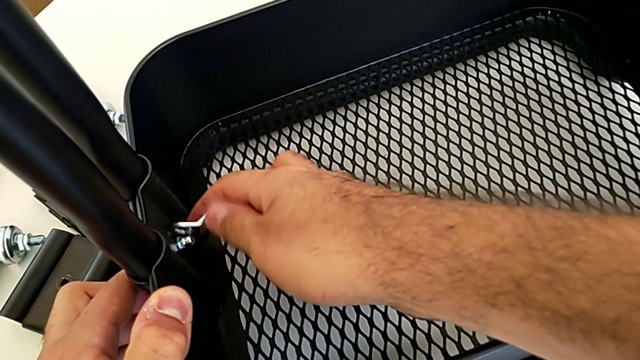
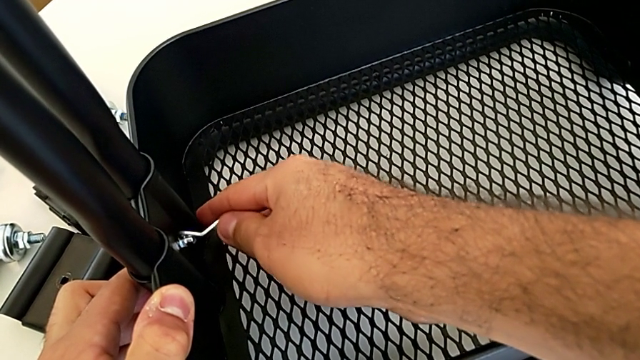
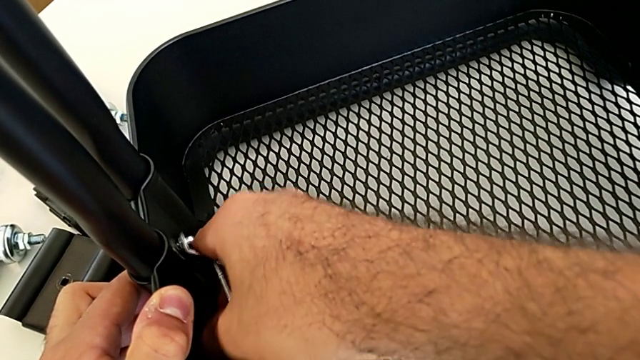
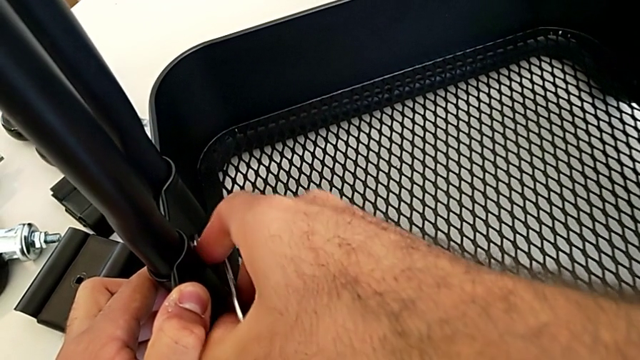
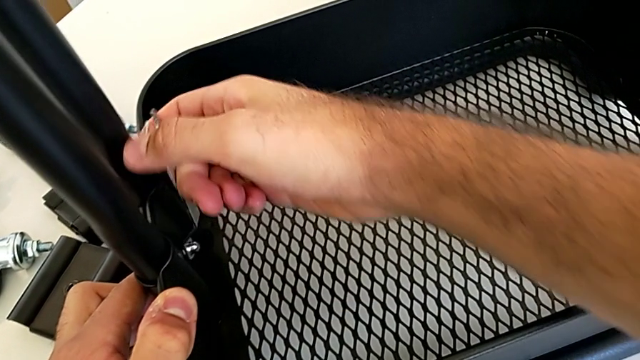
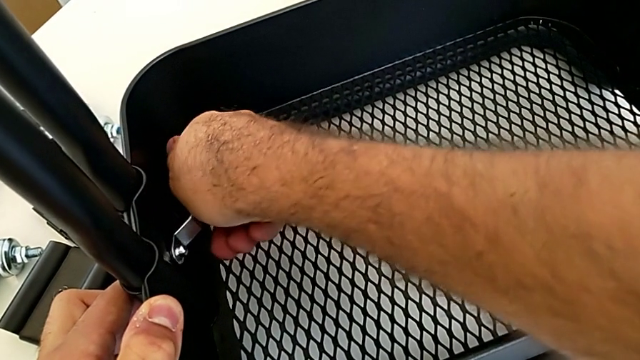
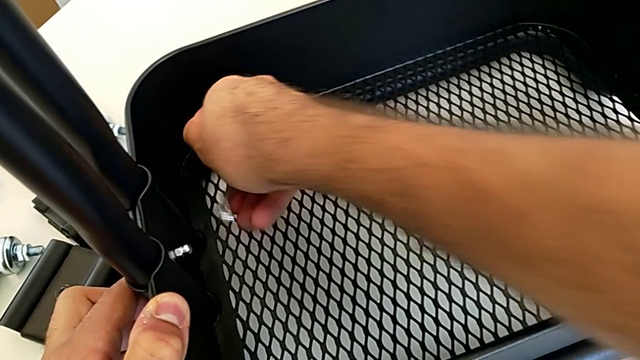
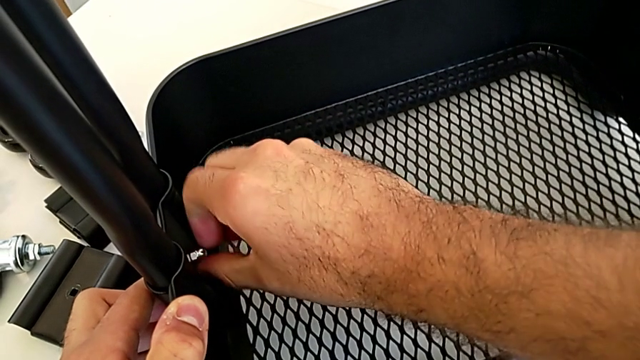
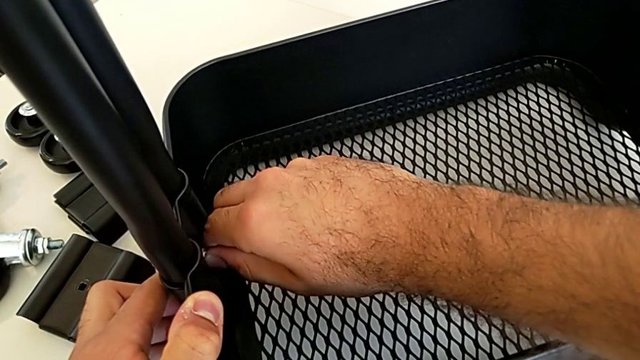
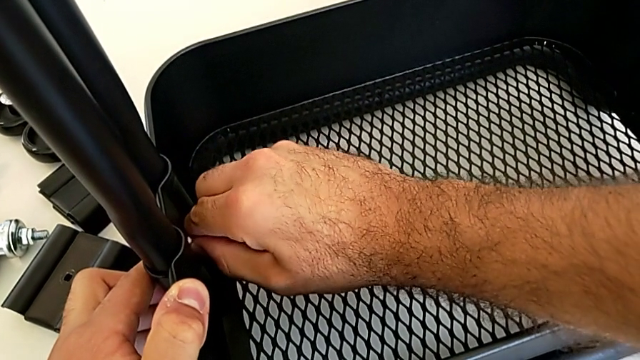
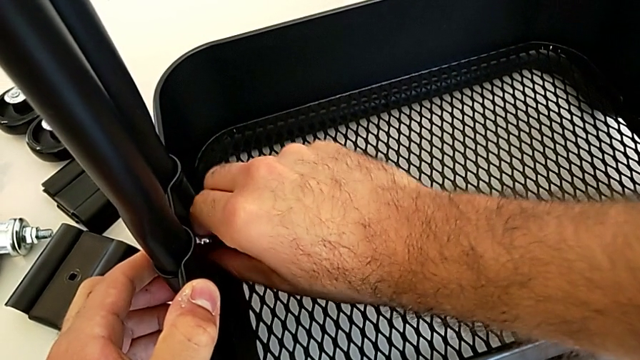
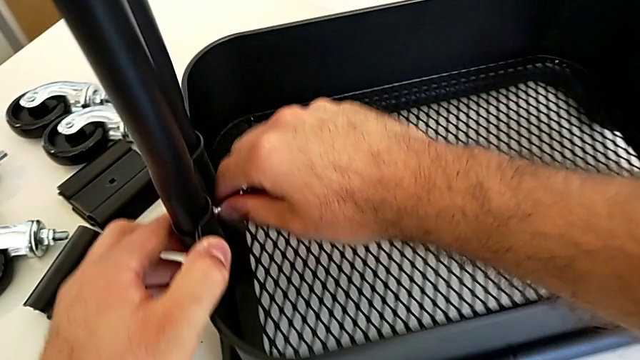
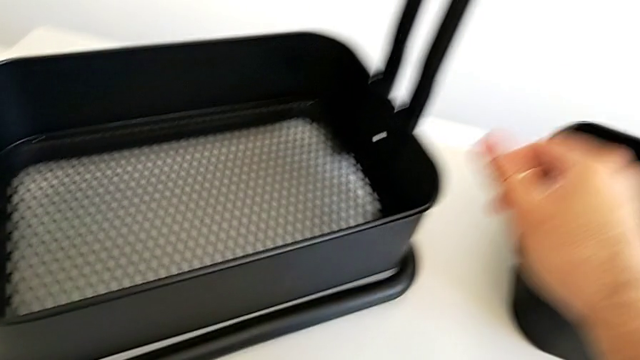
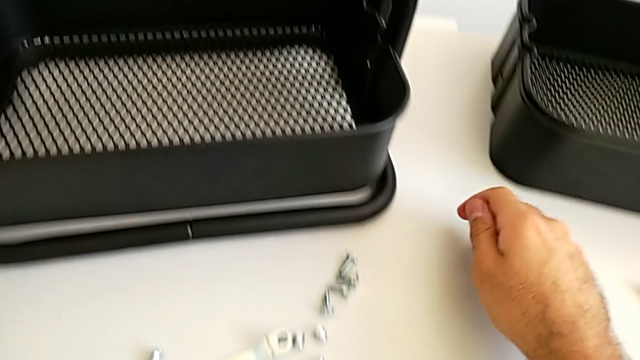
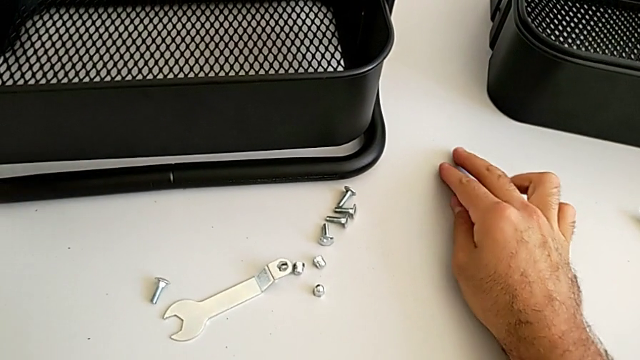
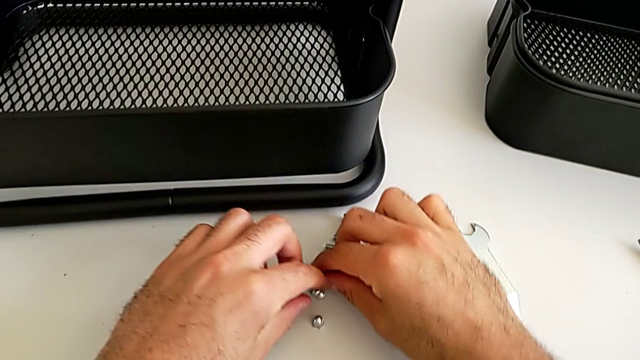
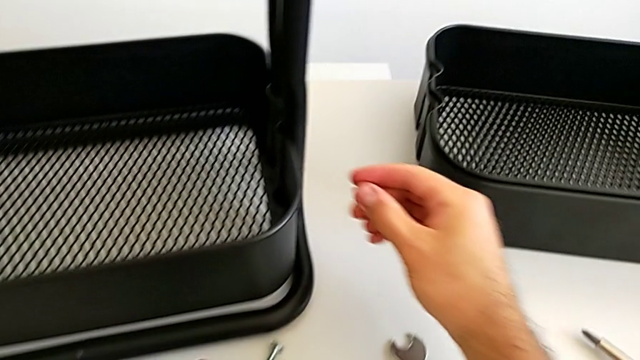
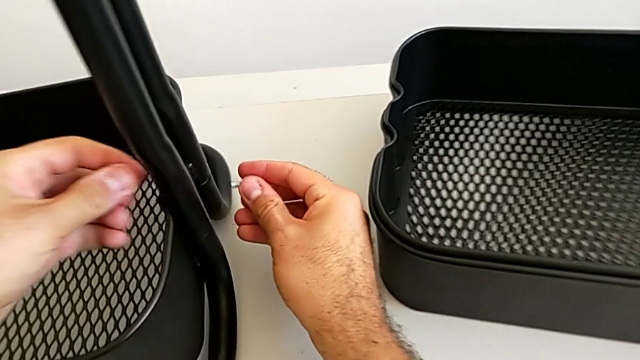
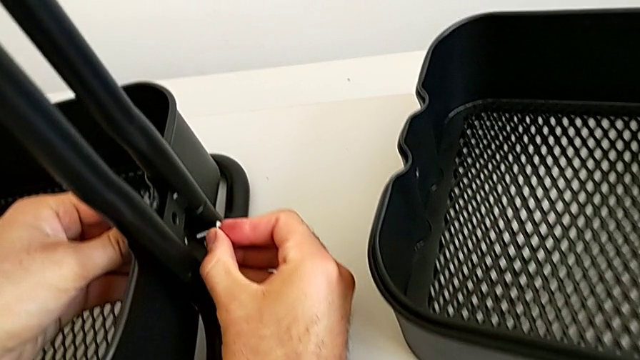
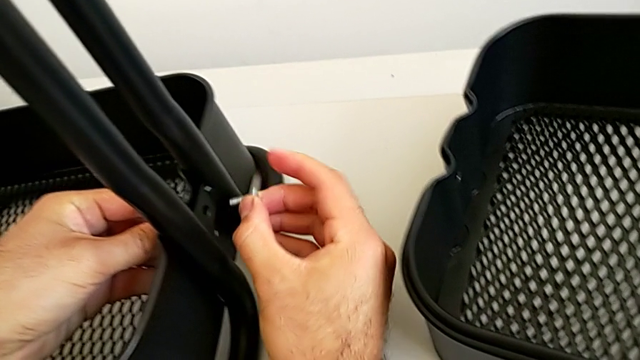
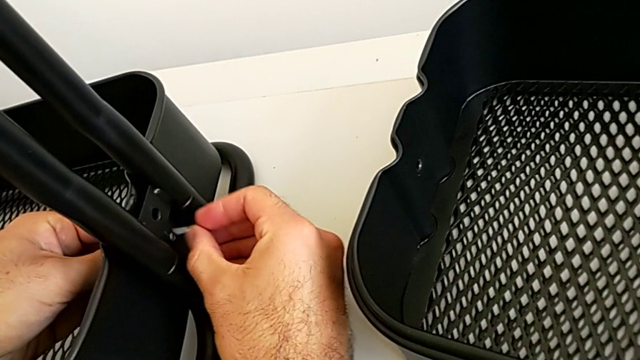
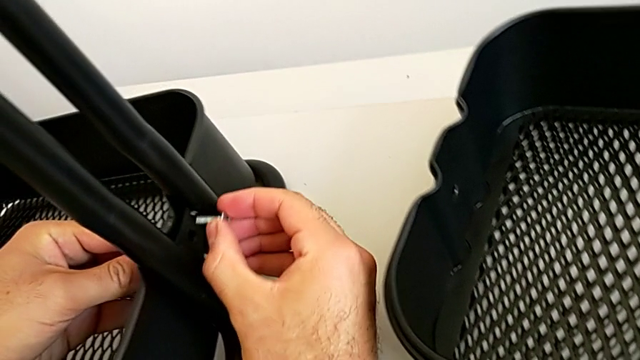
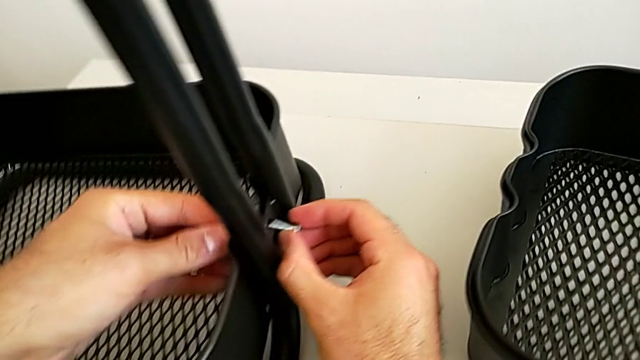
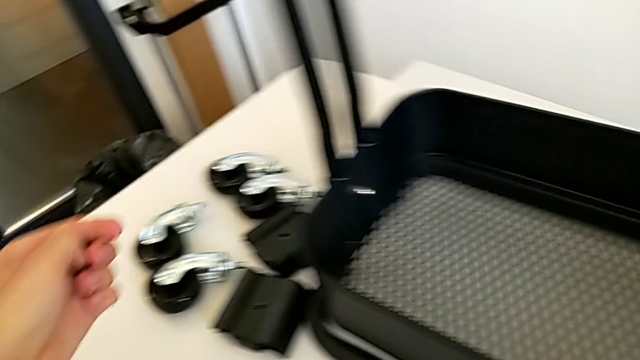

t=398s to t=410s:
The camera wearer is assembling the bottom tray into the sidebar and the base frame. They keep screwing the first hexagon cap nut, rotate the black grid tray, place the little spanner wrench, grab the second bolt and wrongly approach it.

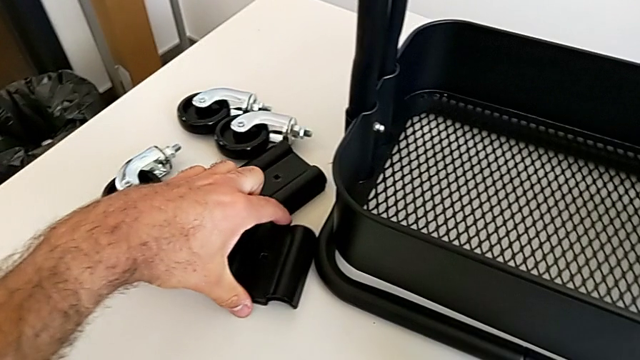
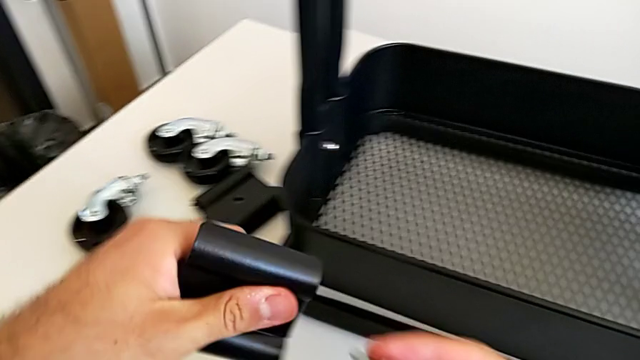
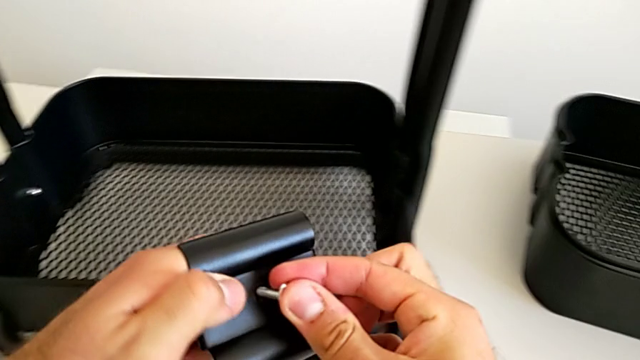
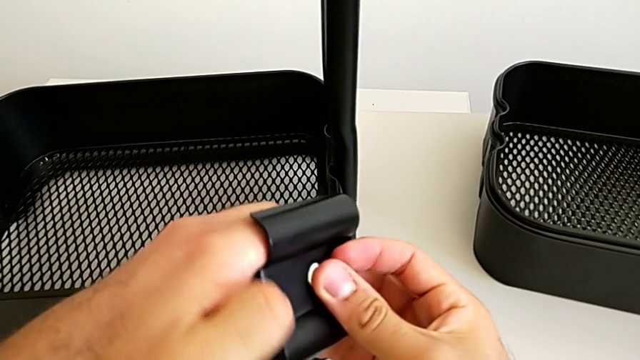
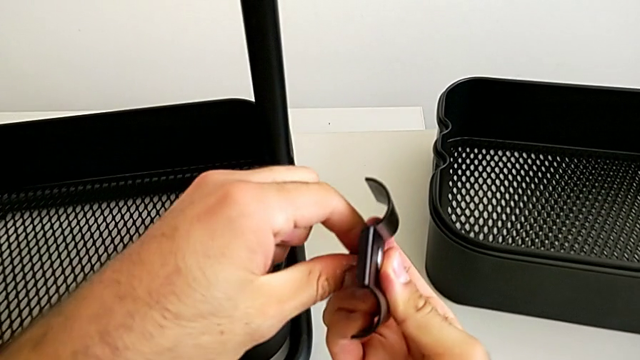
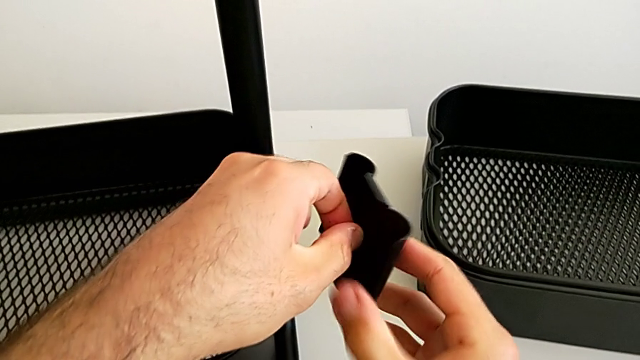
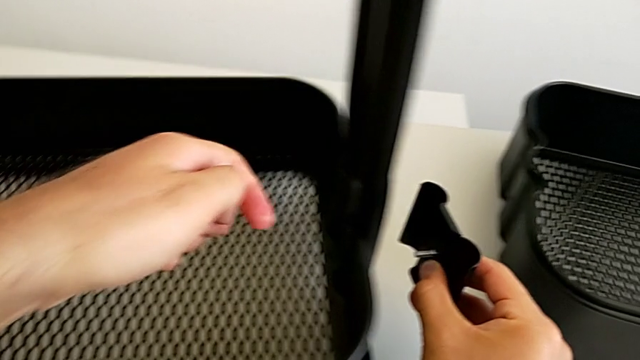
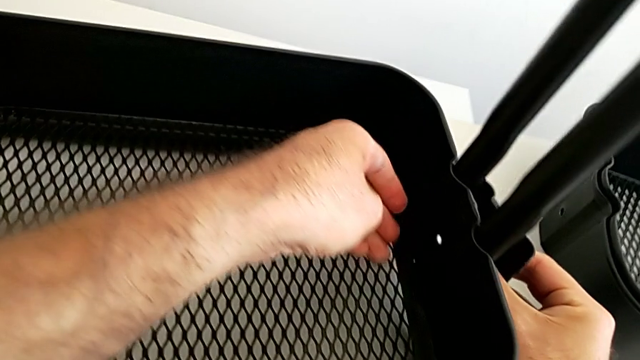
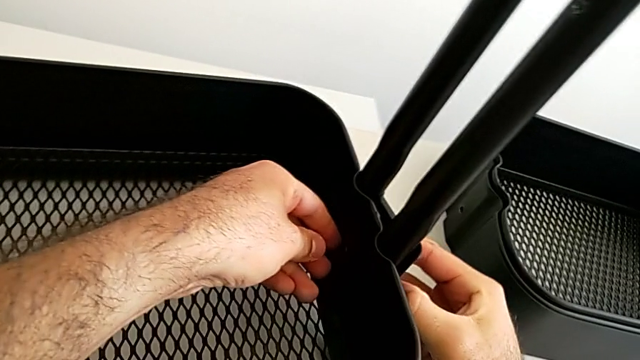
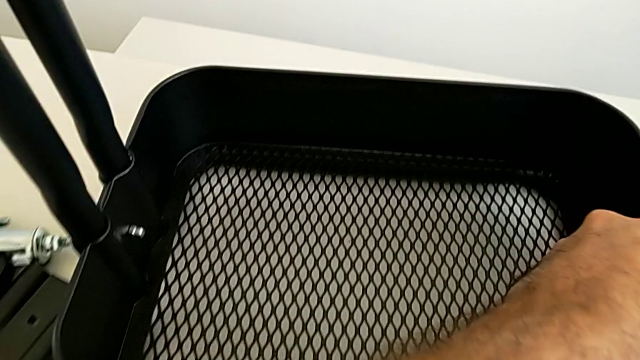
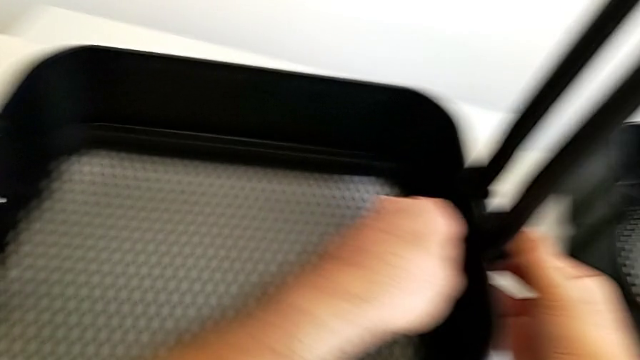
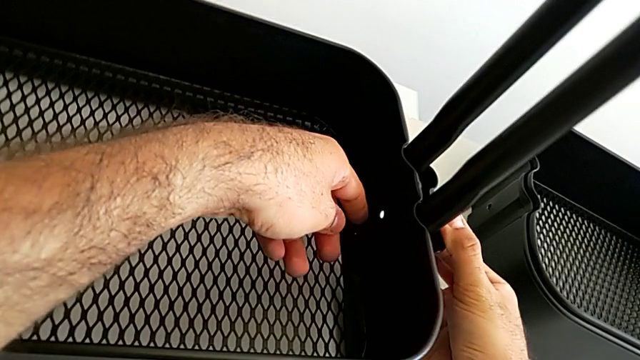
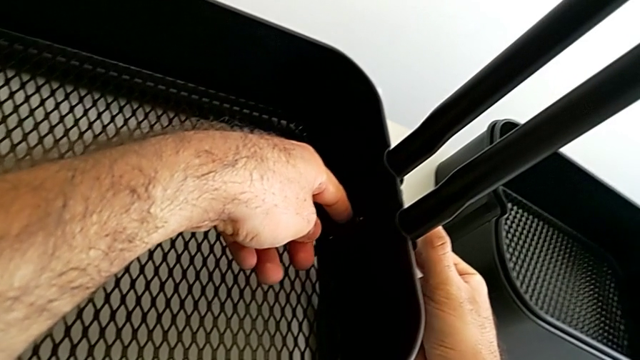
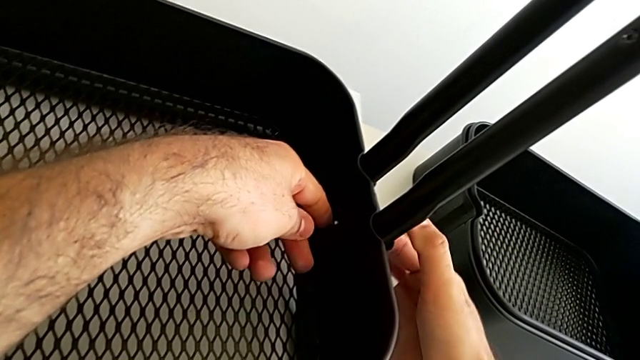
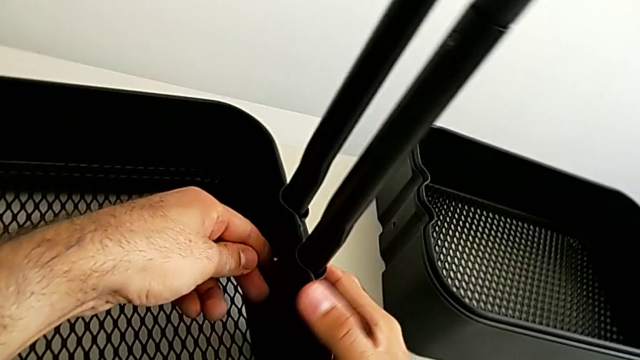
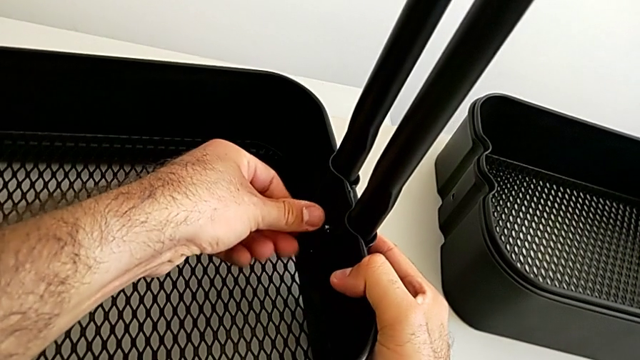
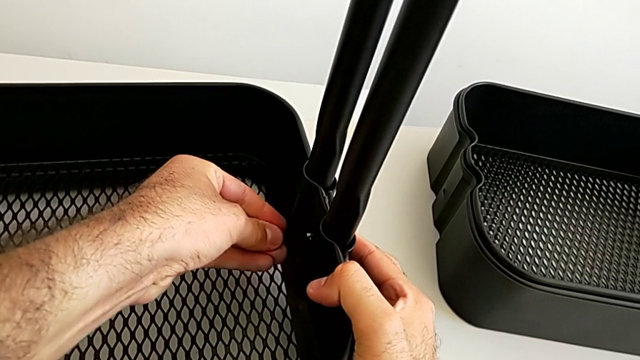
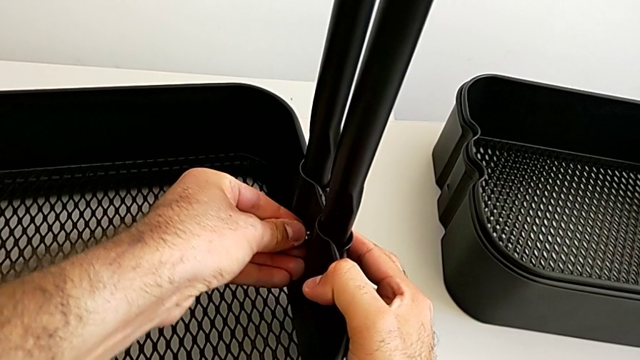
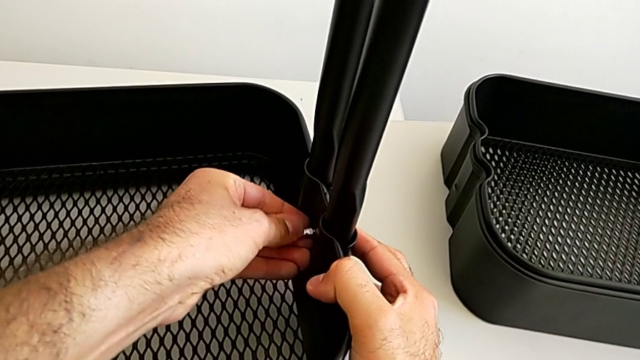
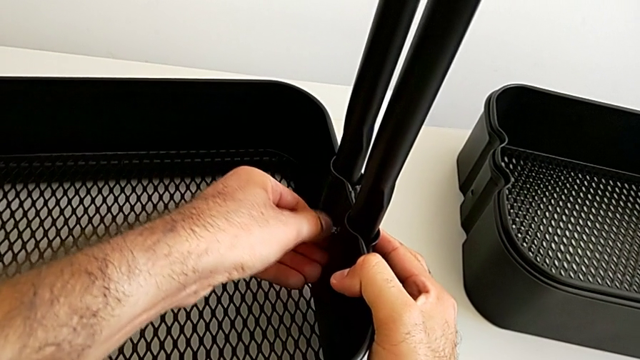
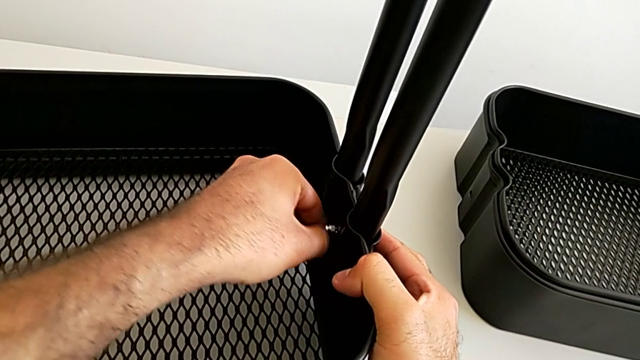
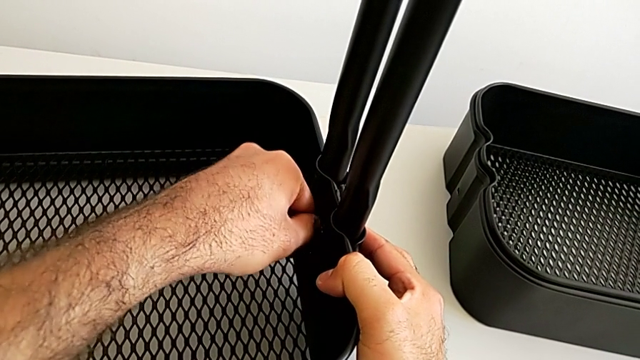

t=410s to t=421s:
The camera wearer is assembling the bottom tray into the sidebar and the base frame. They insert the second bolt, align the second bracket, insert the second hexagon cap nut and begin to screw it.
